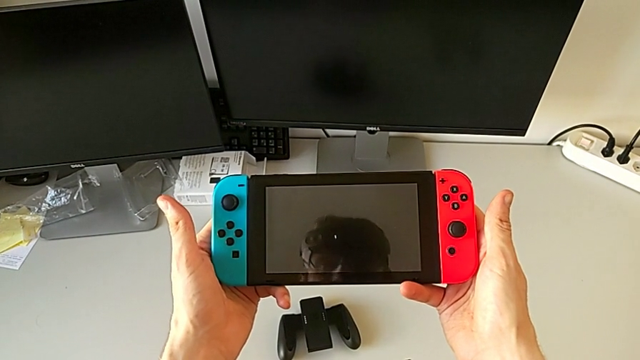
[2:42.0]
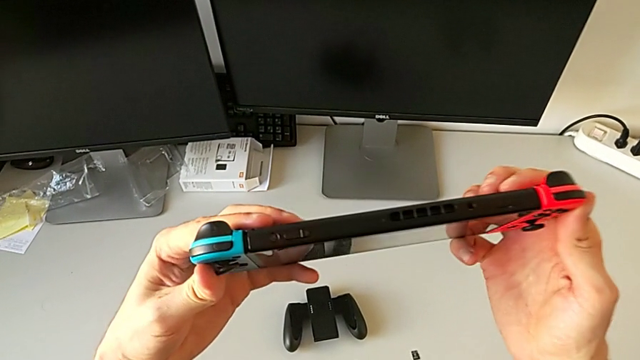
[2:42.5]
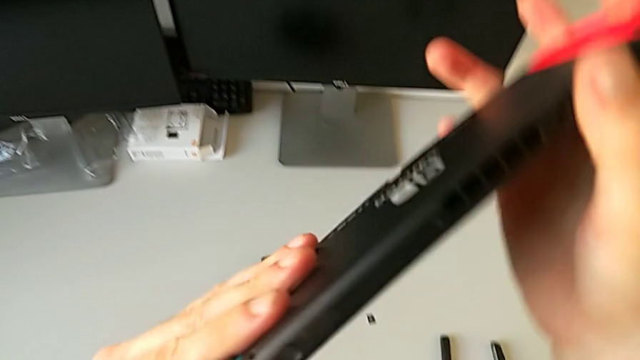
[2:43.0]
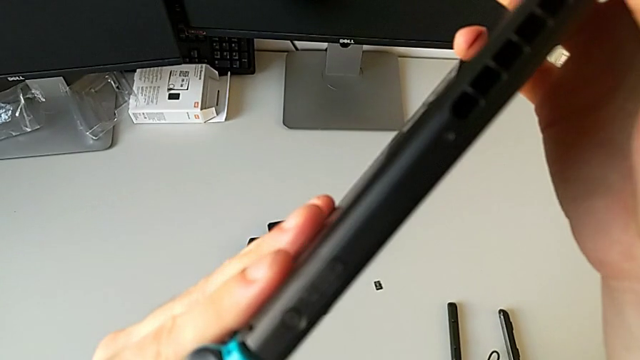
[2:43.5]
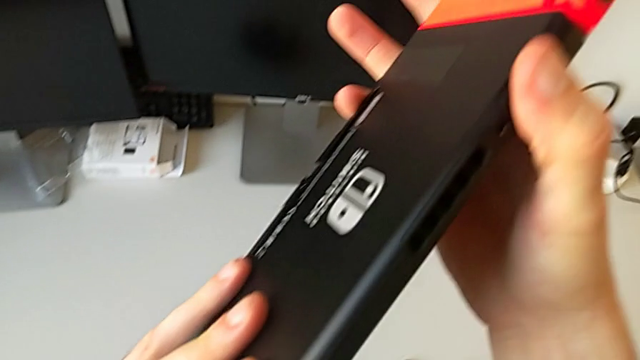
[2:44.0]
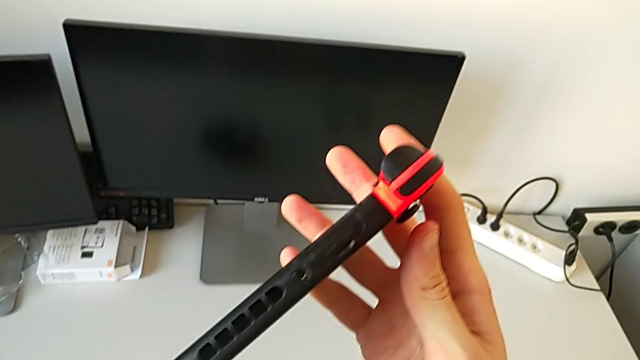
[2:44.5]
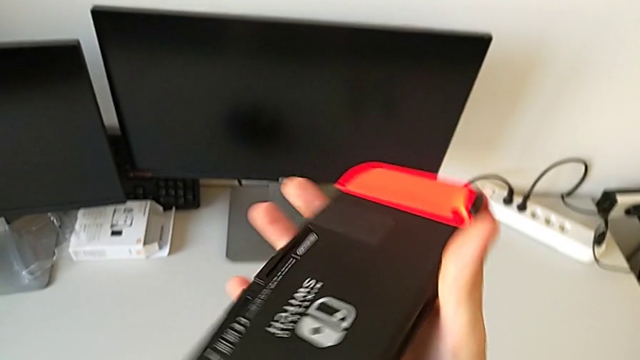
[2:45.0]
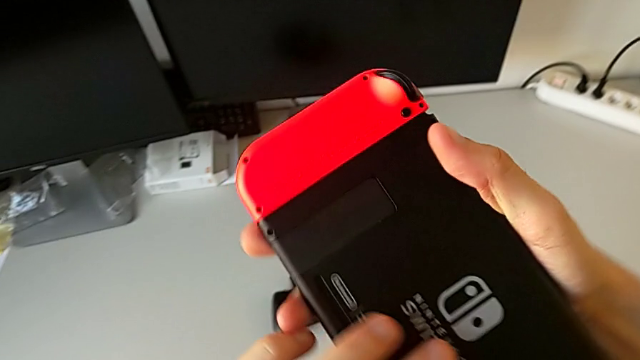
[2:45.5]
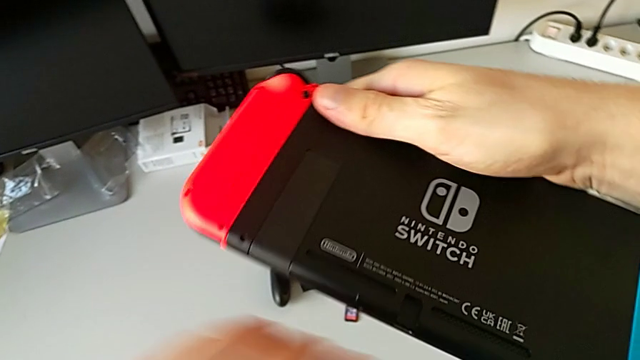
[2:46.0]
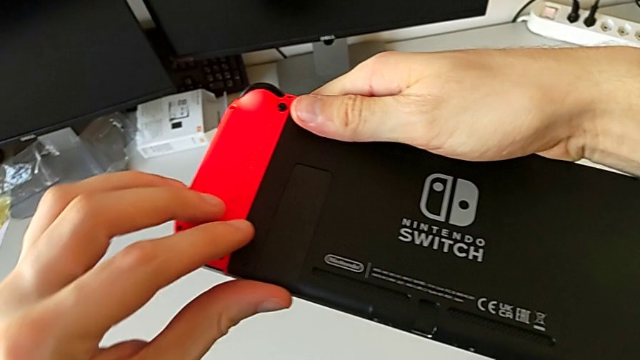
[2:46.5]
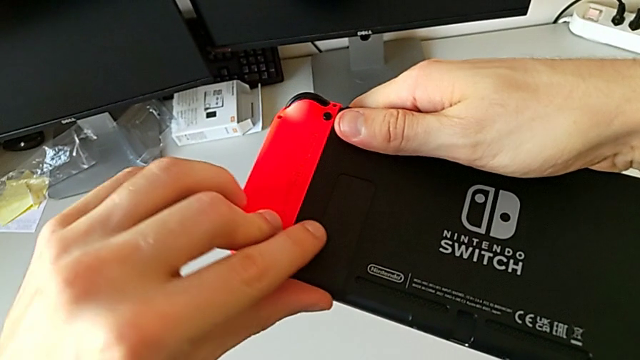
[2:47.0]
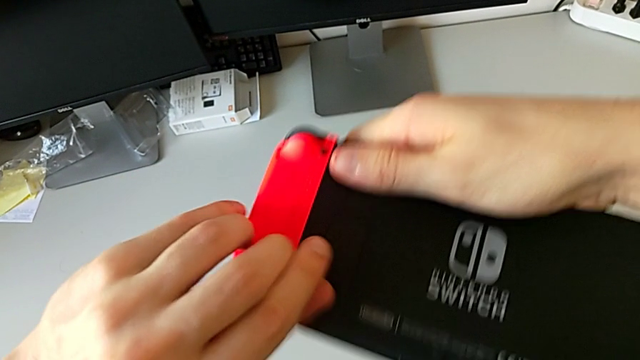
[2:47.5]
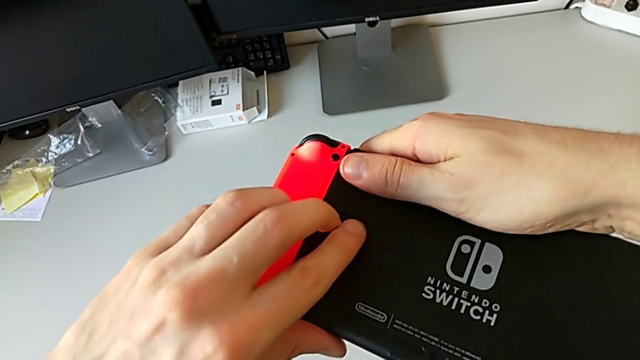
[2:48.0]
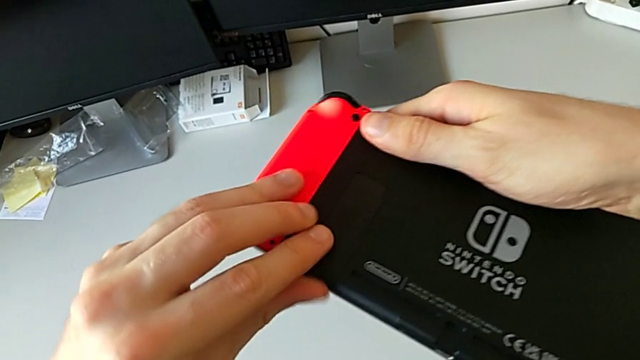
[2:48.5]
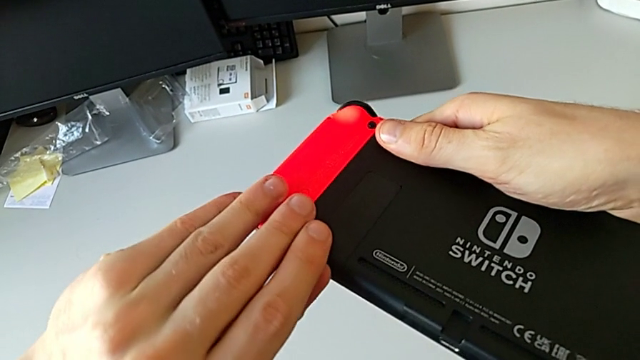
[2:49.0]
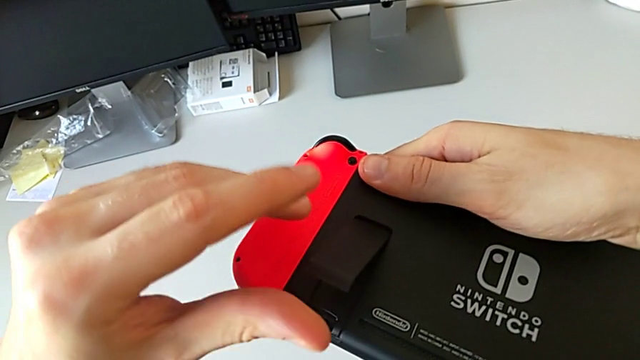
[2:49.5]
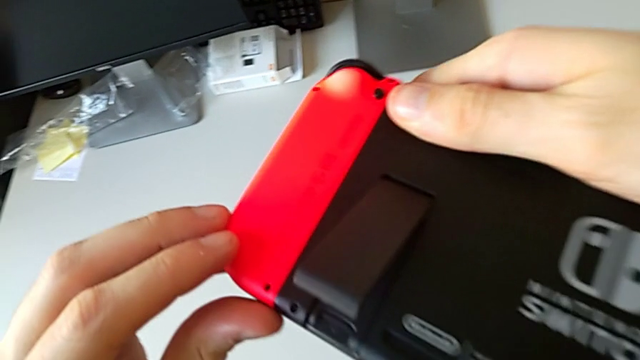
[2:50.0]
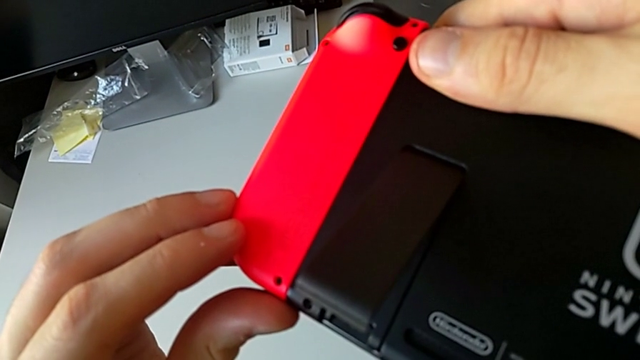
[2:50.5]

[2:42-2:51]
The camera wearer is exchanging micro SD cards. They inspect the Nintendo Switch, turn it and open the kickstand.

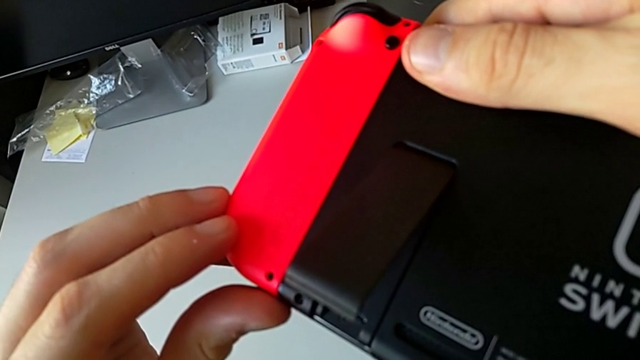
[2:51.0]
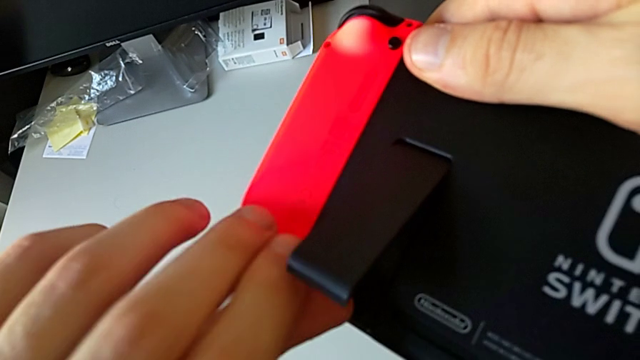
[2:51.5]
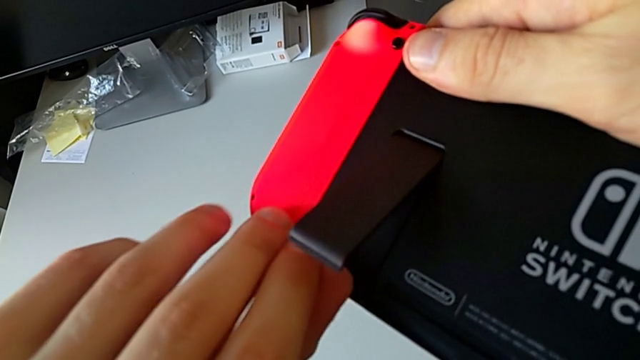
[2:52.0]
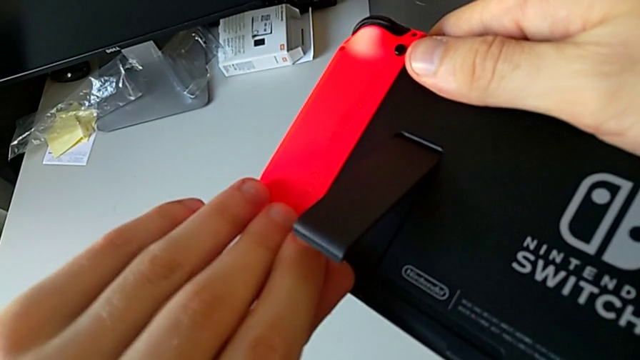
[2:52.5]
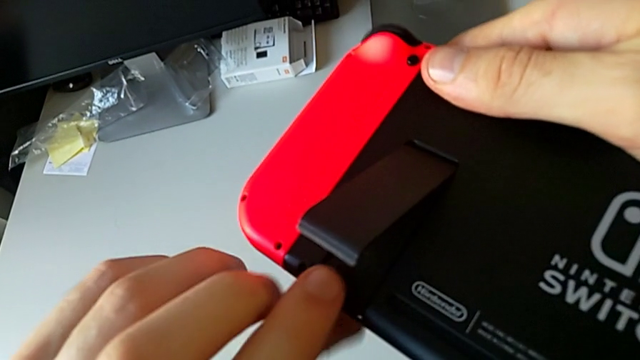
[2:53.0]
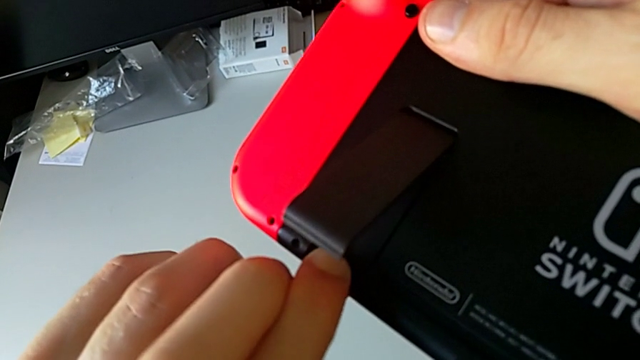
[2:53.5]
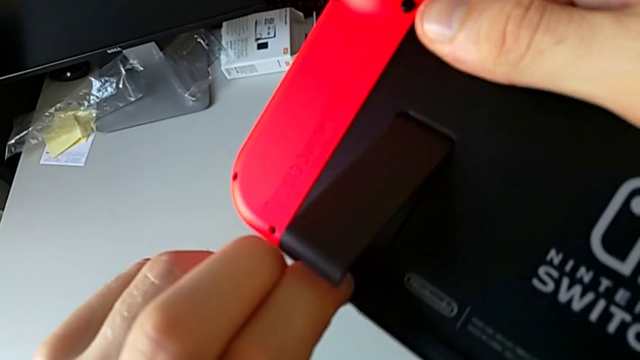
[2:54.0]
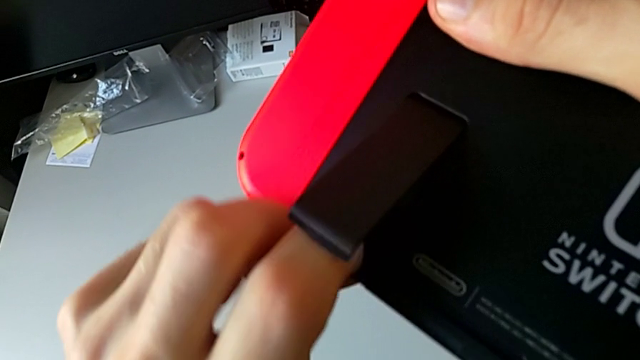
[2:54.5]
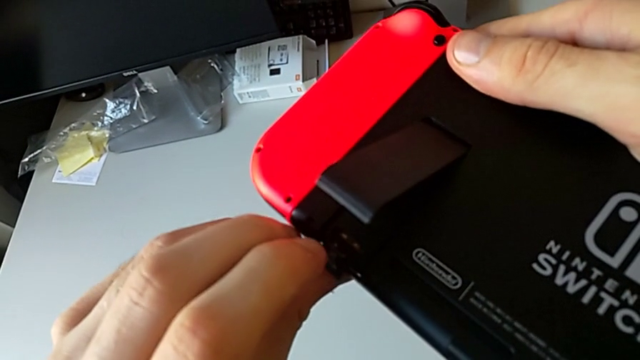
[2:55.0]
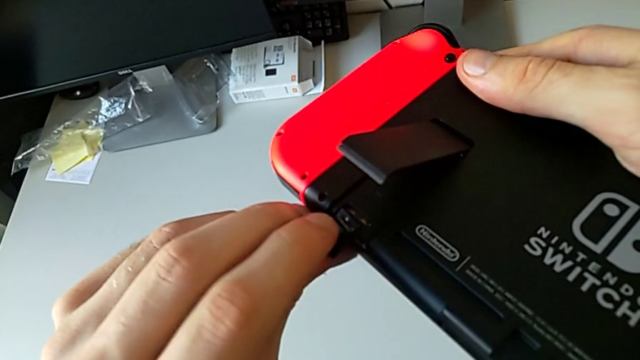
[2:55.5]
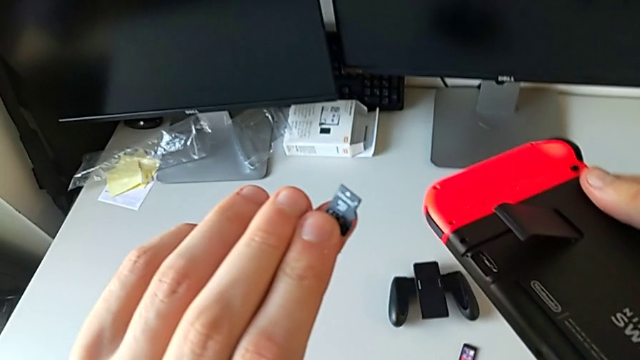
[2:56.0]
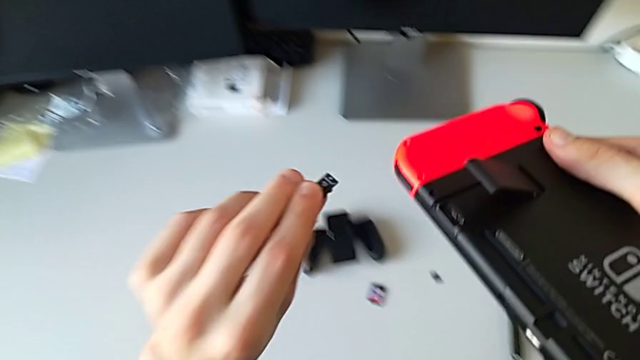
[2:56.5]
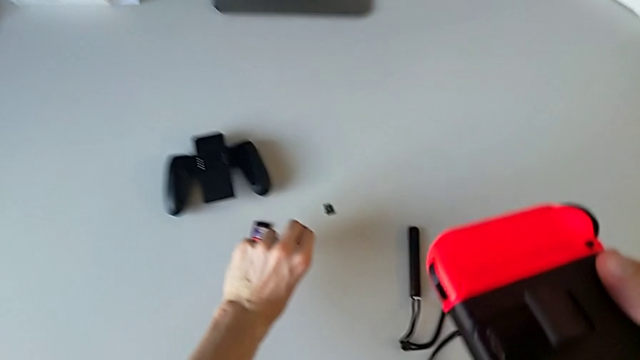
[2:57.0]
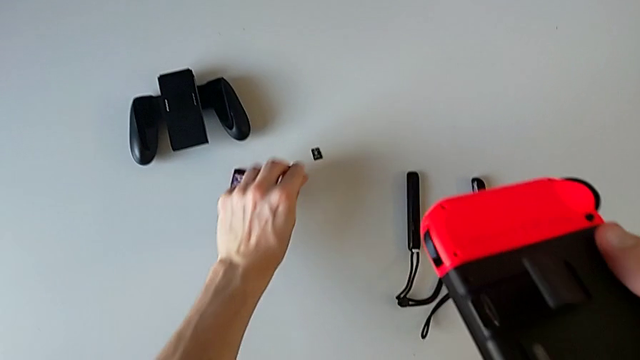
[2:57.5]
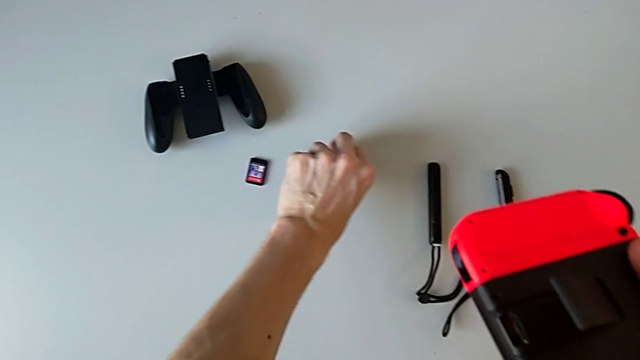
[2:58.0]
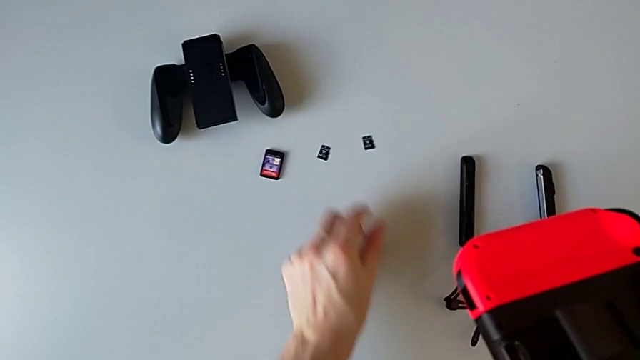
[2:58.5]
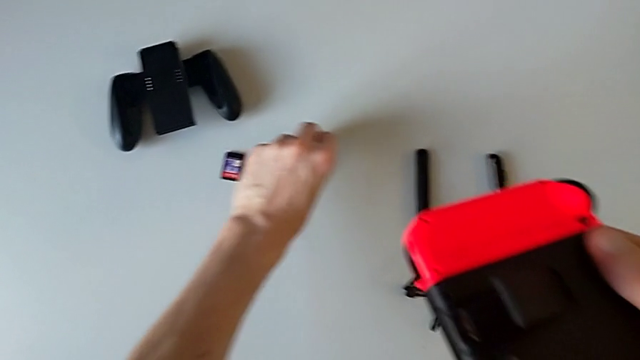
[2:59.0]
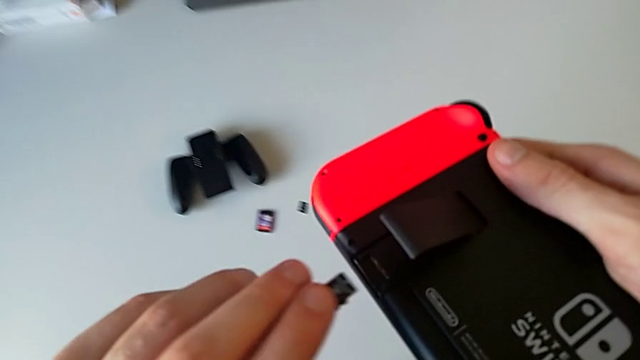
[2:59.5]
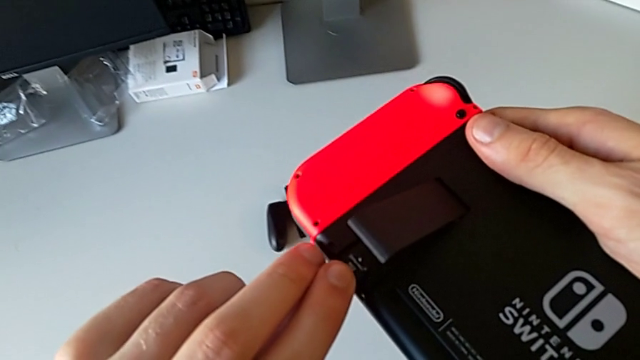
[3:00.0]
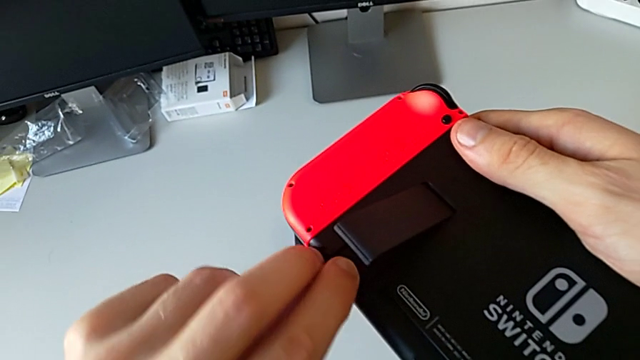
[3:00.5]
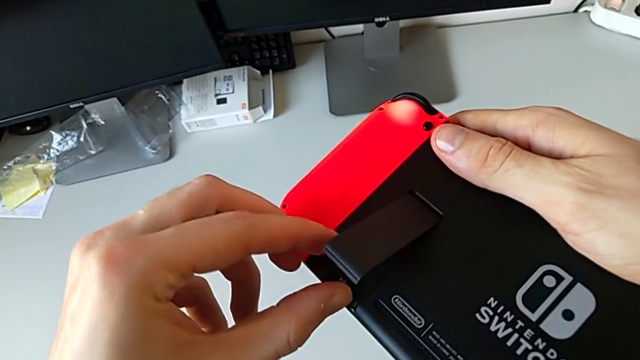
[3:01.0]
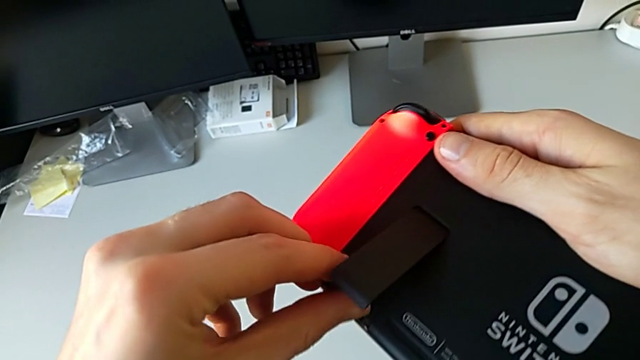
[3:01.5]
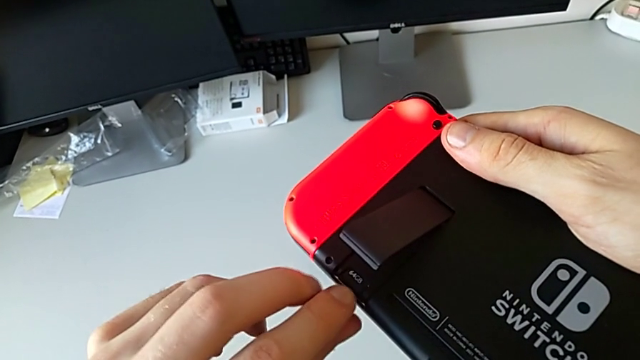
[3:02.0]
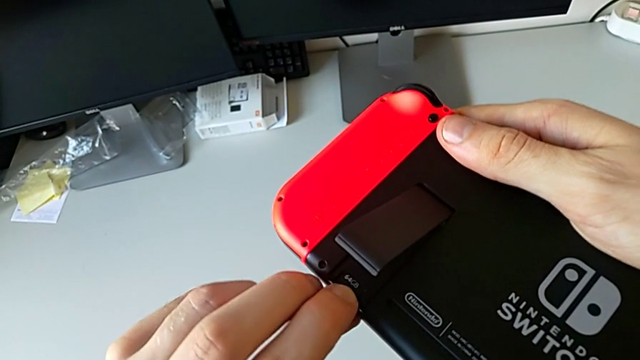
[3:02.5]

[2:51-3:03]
The camera wearer is exchanging micro SD cards. They withdraw the SD card, grab it and insert it.
